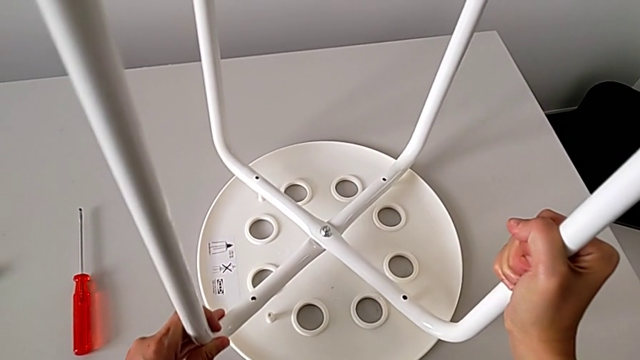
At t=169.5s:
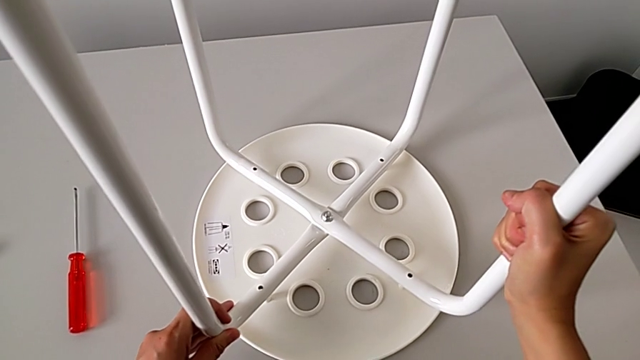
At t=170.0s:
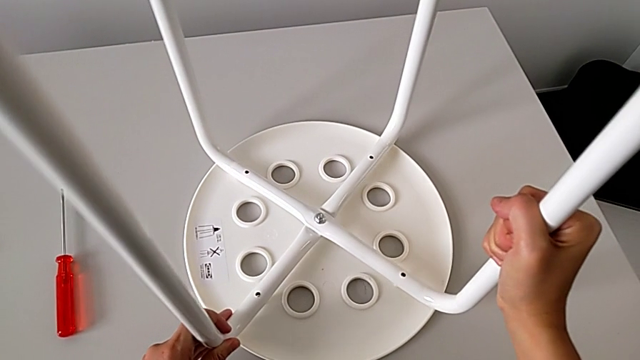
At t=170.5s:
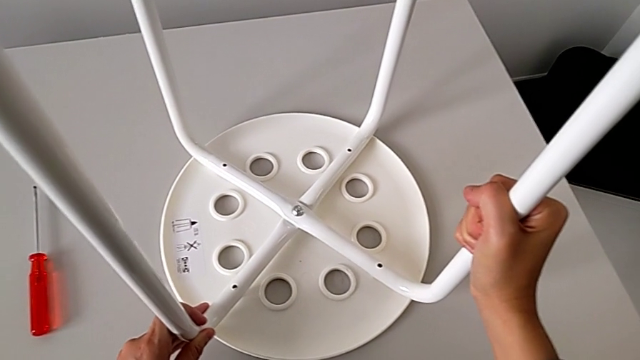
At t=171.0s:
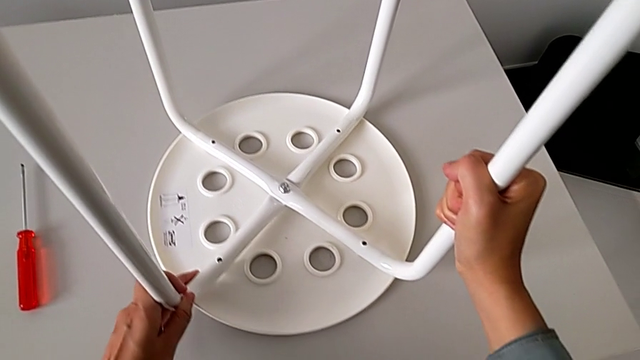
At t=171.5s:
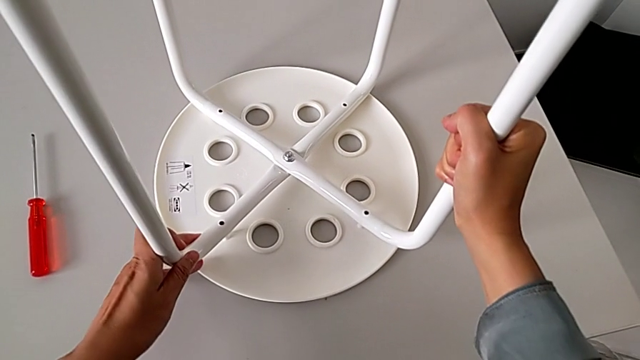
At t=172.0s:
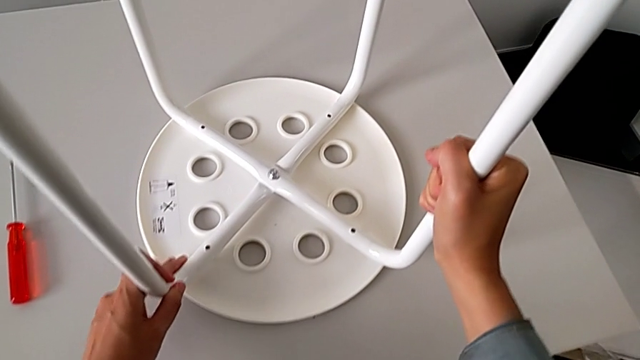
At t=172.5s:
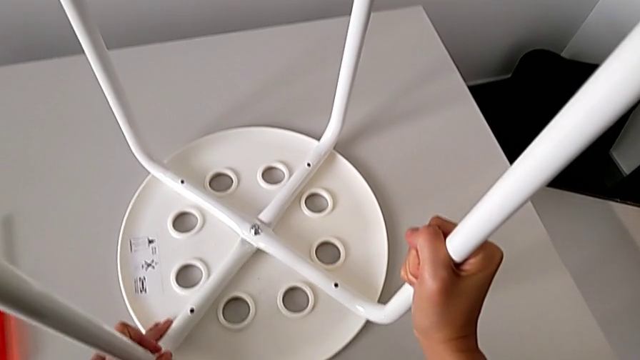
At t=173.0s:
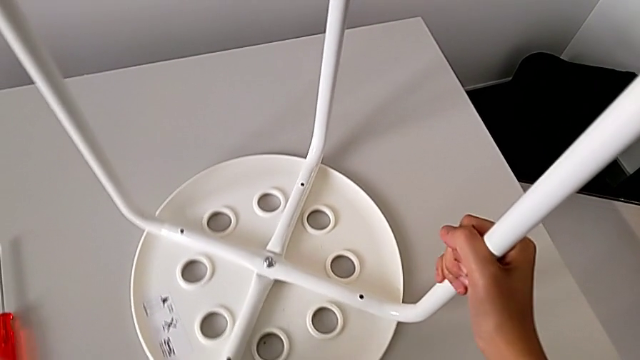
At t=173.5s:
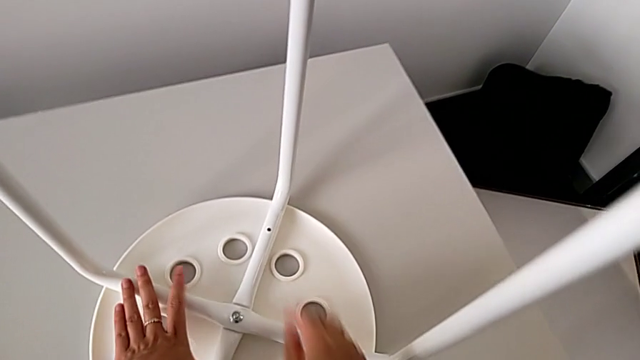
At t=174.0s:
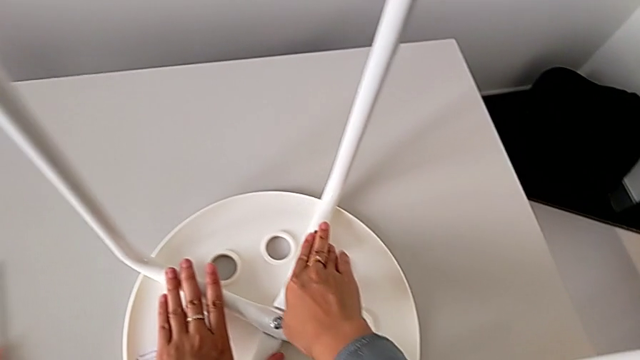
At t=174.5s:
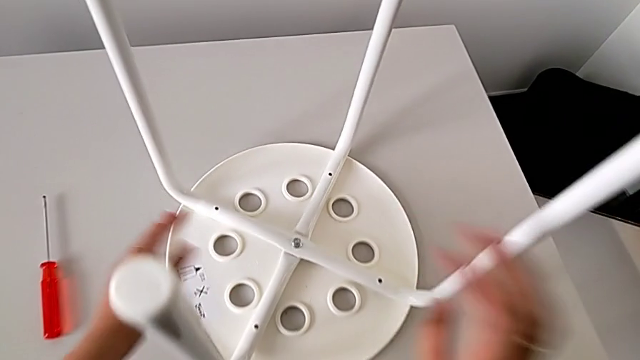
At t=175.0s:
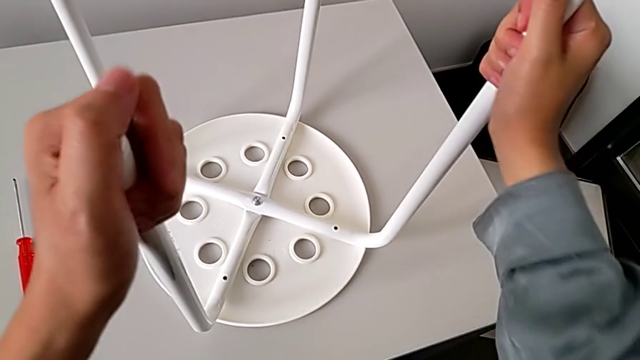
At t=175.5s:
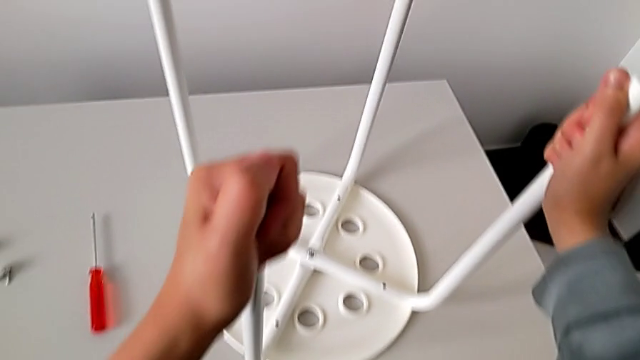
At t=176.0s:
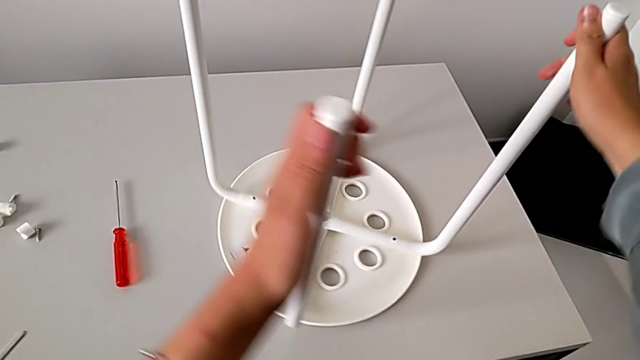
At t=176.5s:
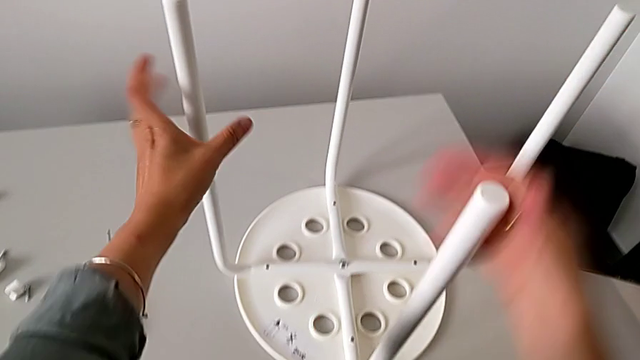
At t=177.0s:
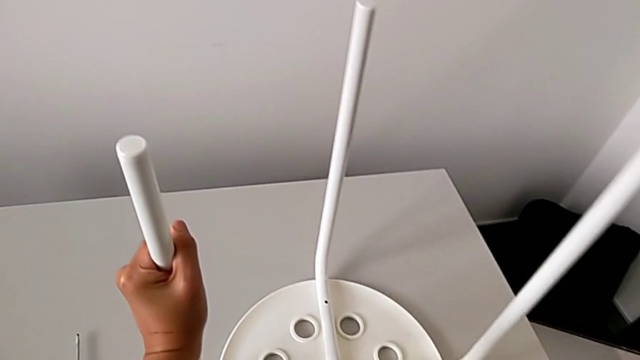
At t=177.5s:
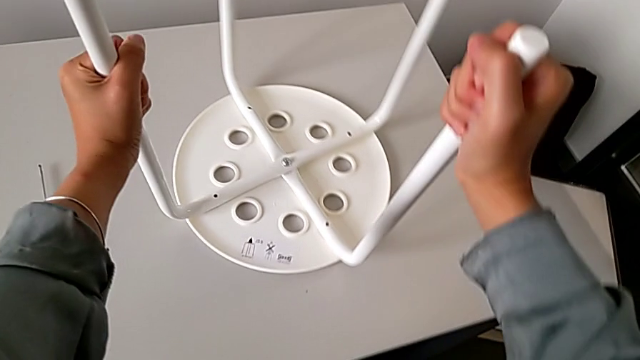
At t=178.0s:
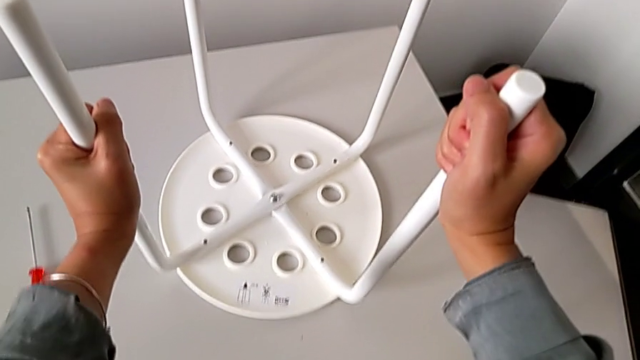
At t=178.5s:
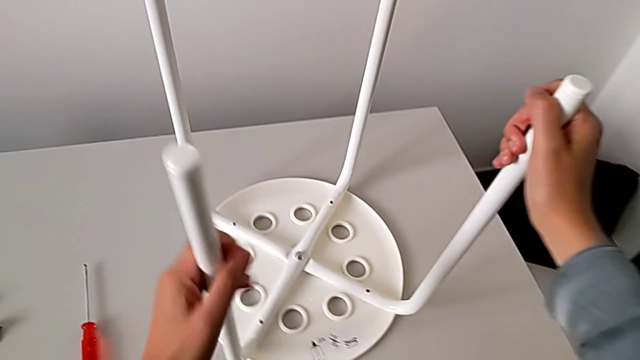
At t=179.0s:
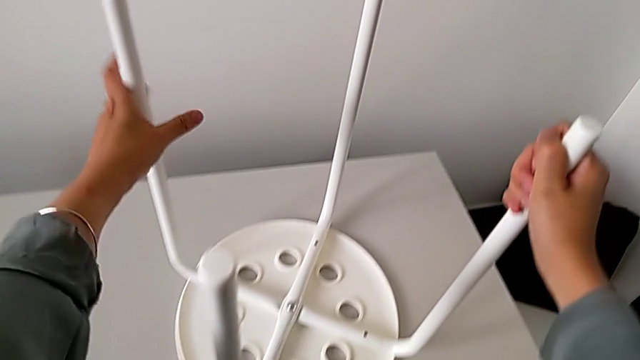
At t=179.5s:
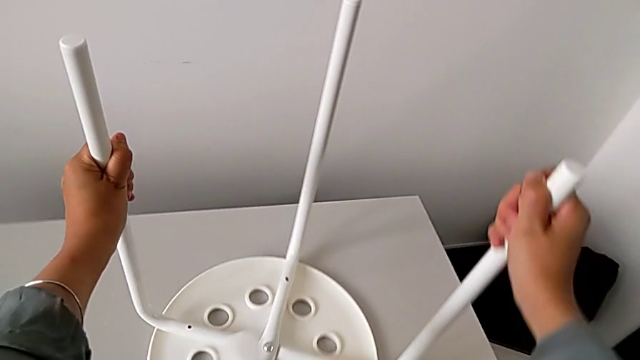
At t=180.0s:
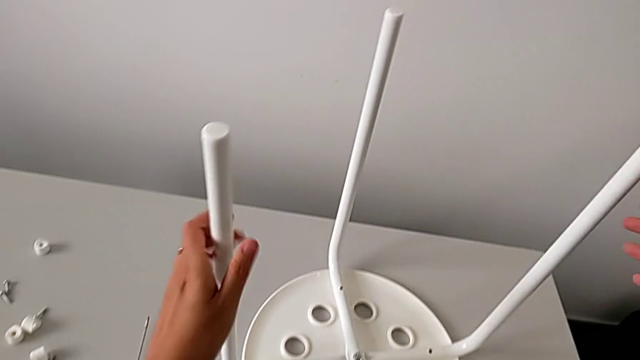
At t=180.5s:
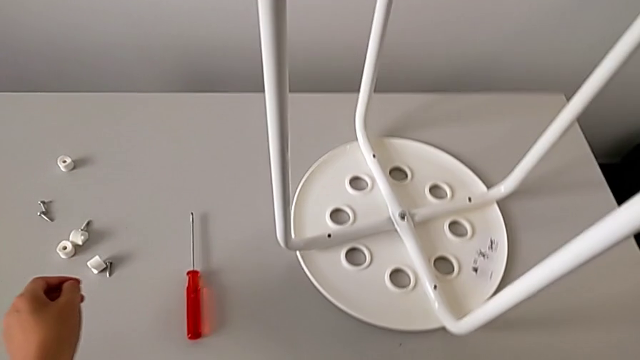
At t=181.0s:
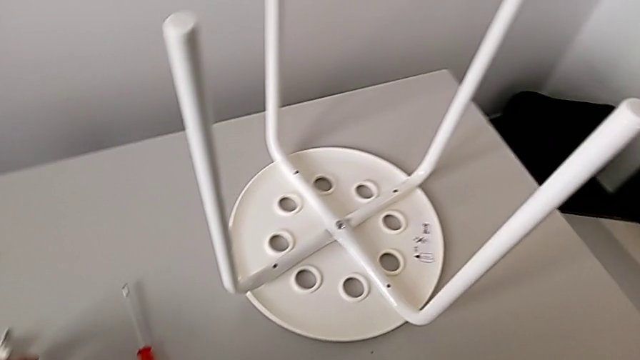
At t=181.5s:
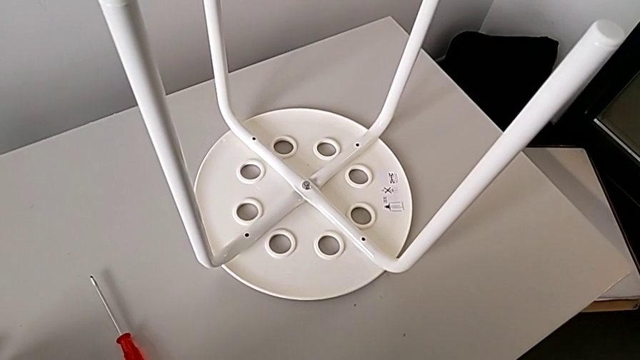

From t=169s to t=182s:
The camera wearer is assembling the legs with the seat. They align the leg, inspect it, slide the stool, inspect the leg, grab it, slide the stool, inspect the leg, slide the stool, inspect the leg, slide the stool, inspect the leg, slide the stool and grab the screw.

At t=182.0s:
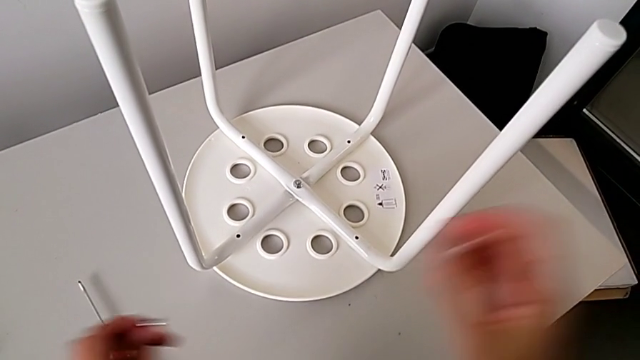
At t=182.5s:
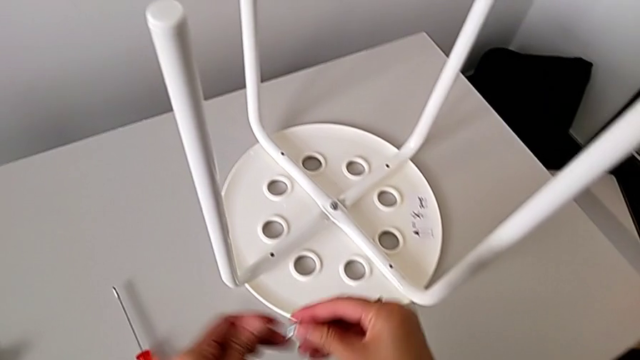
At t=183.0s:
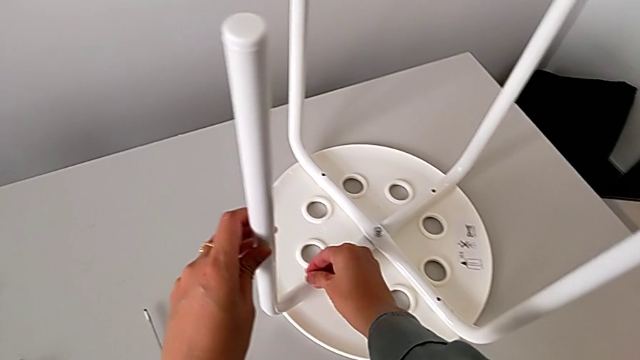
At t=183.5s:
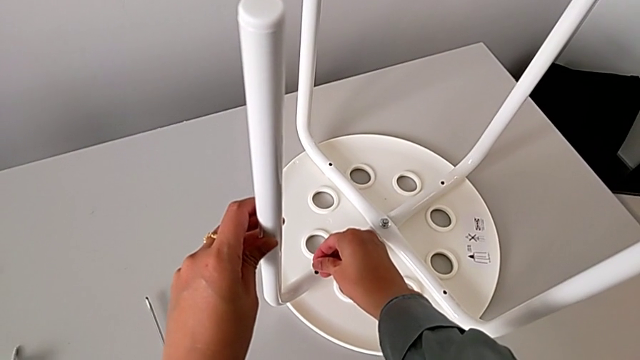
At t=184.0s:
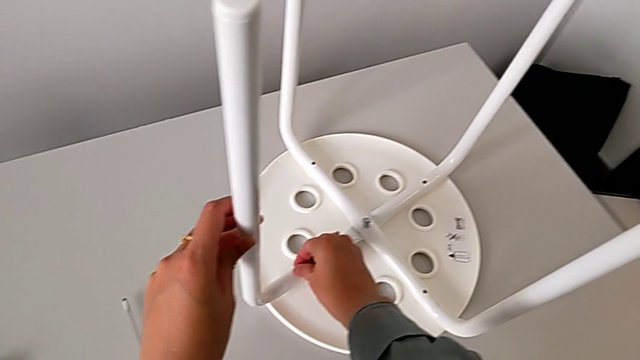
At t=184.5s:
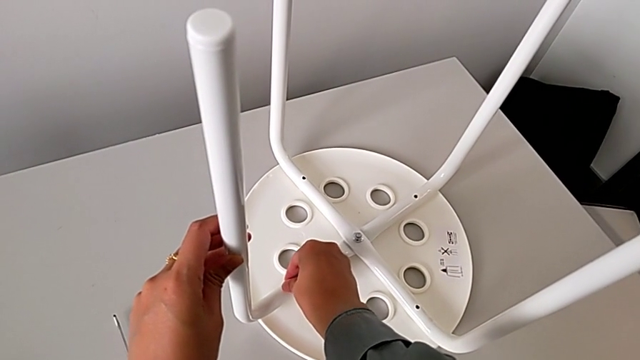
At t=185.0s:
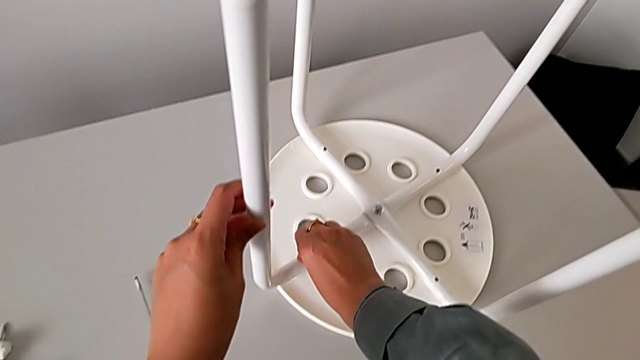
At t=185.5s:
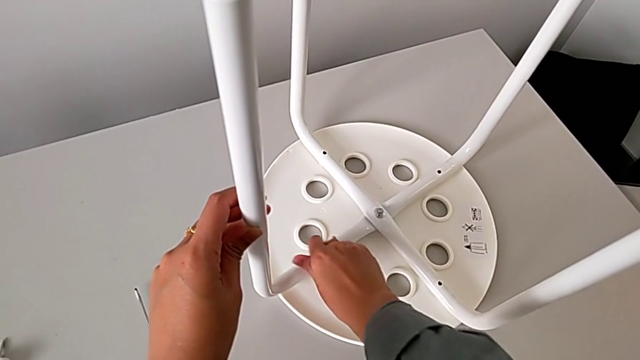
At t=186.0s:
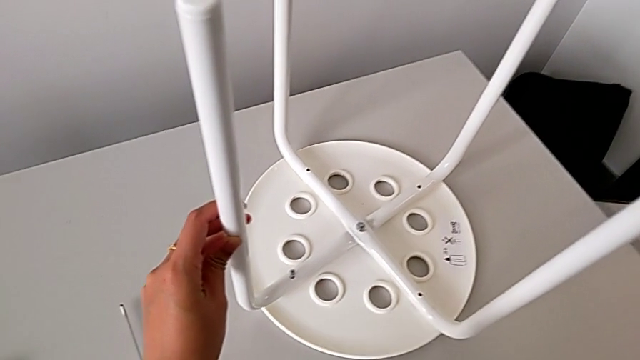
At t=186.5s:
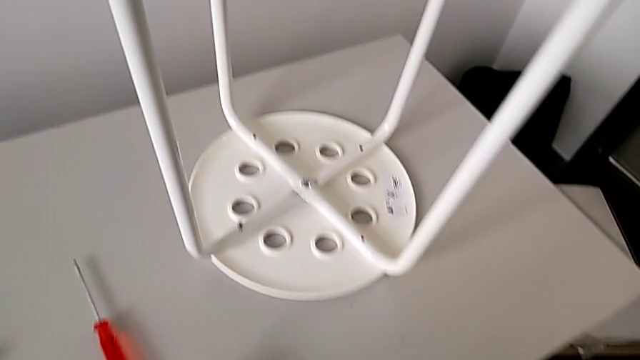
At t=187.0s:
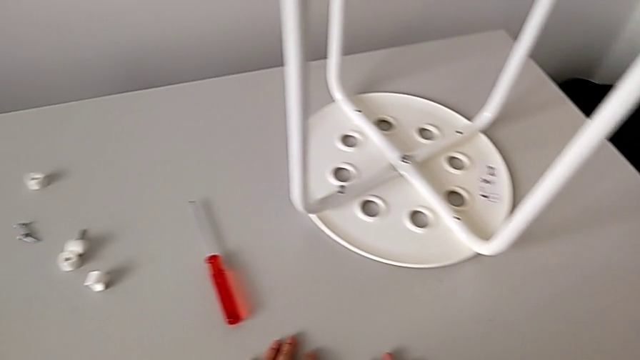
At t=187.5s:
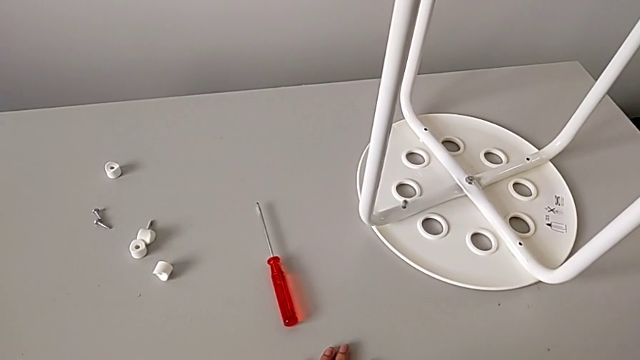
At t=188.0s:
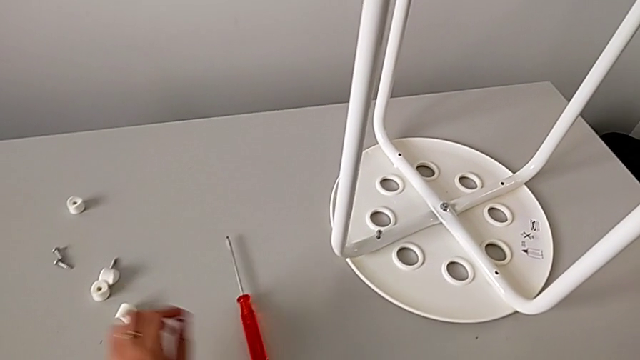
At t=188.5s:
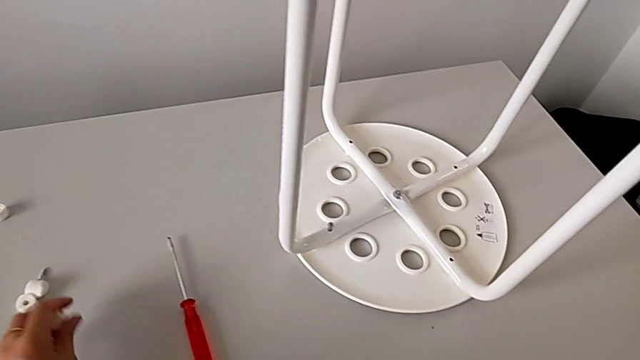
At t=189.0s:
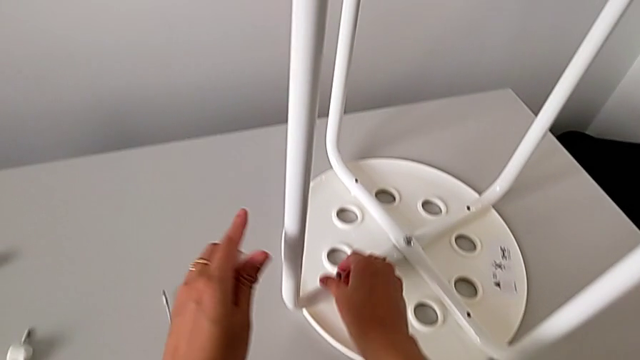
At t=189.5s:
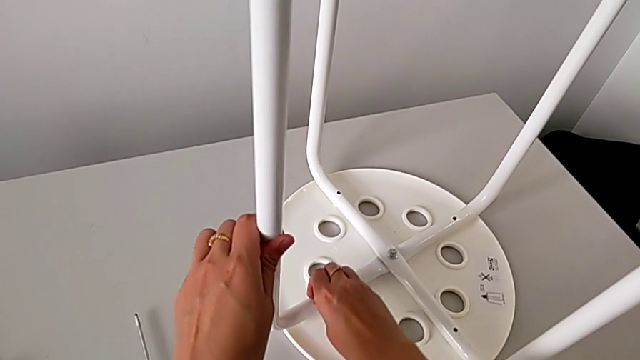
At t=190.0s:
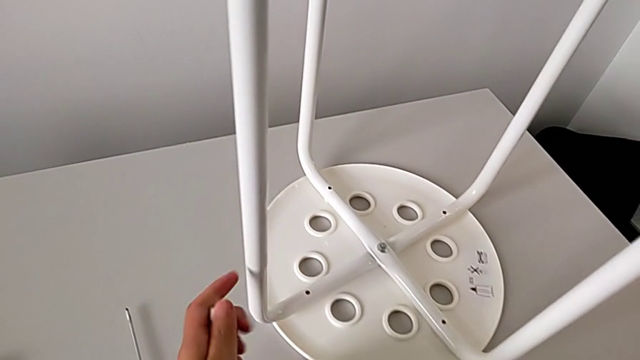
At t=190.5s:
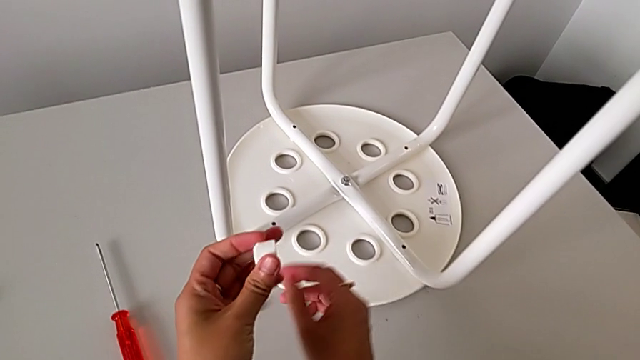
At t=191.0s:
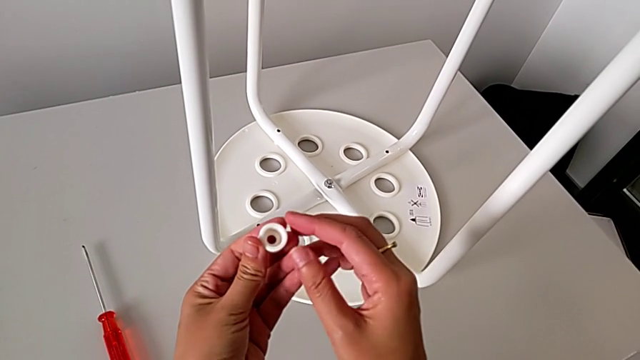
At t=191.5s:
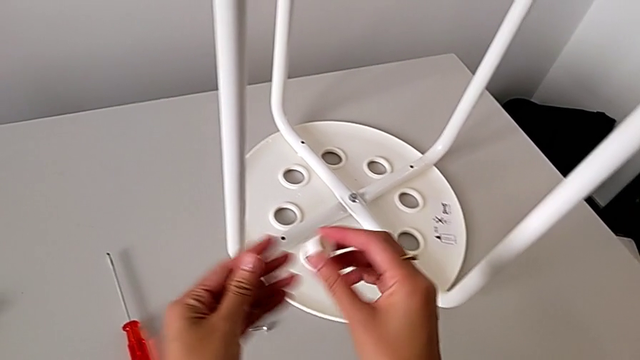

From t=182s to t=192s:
The camera wearer is assembling the legs with the seat. They grab the screw, wrongly insert it and screw it, inspect the stool, grab the washer with the left hand, withdraw the screw with the right hand, place it and grab the washer.
